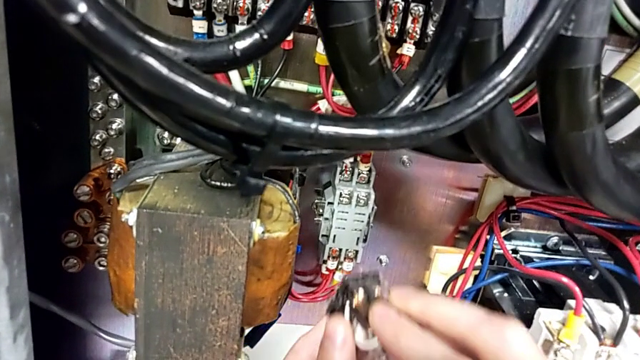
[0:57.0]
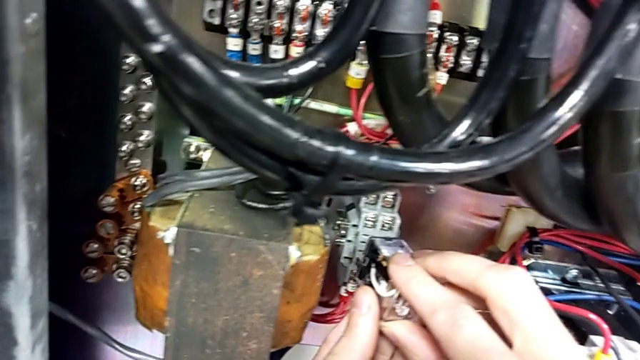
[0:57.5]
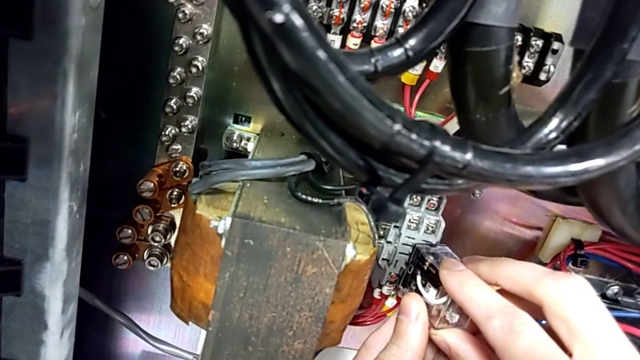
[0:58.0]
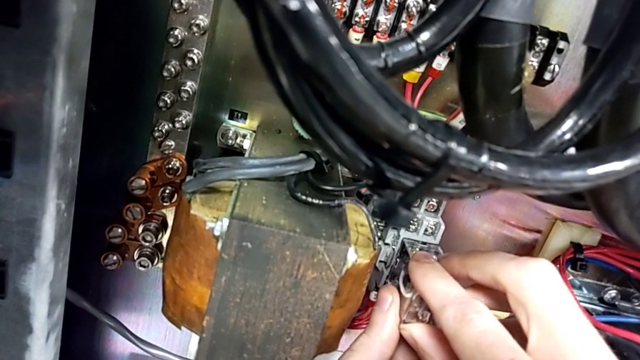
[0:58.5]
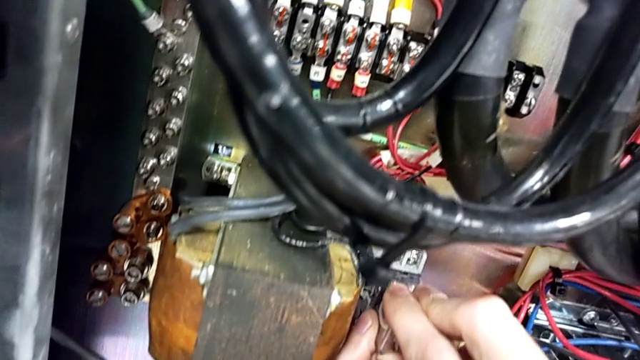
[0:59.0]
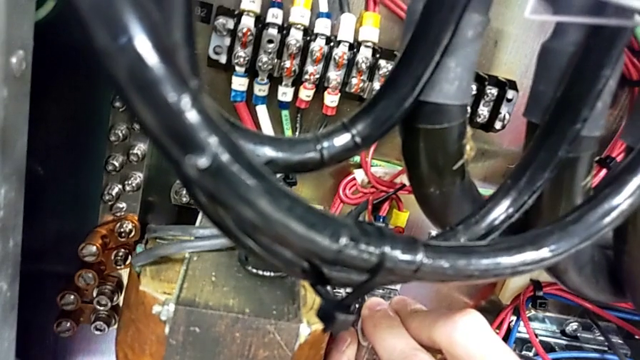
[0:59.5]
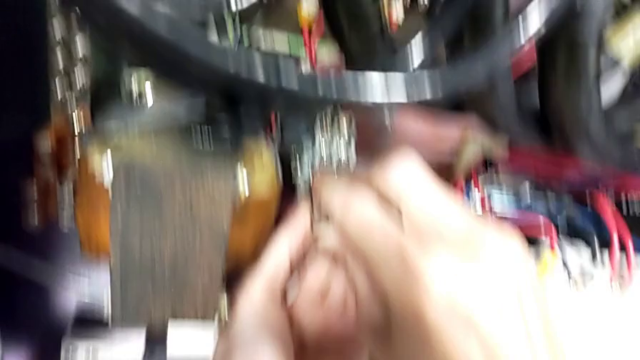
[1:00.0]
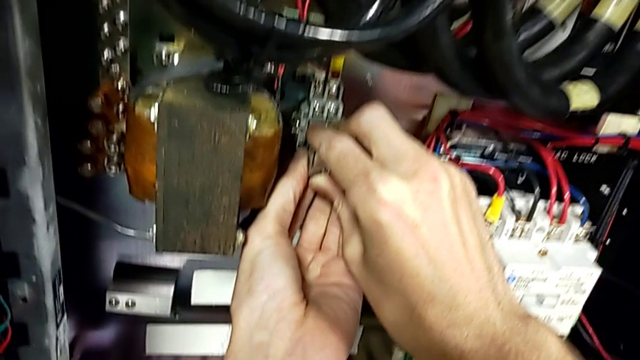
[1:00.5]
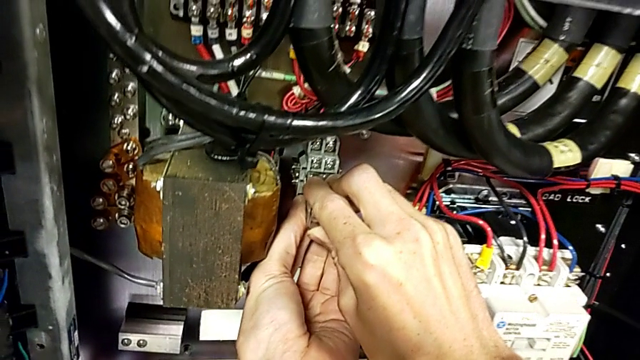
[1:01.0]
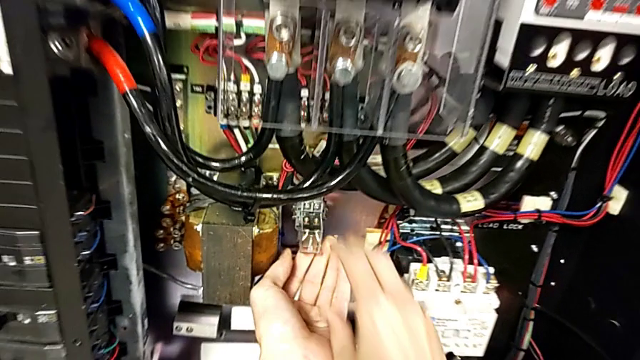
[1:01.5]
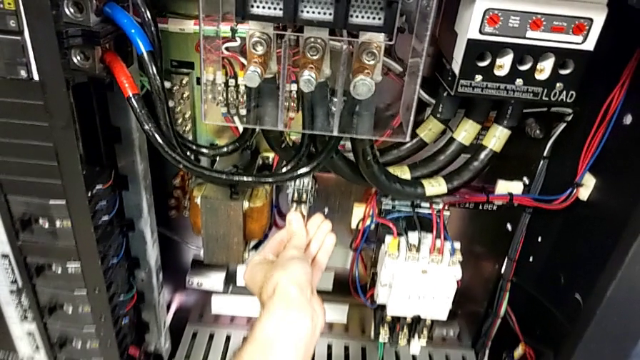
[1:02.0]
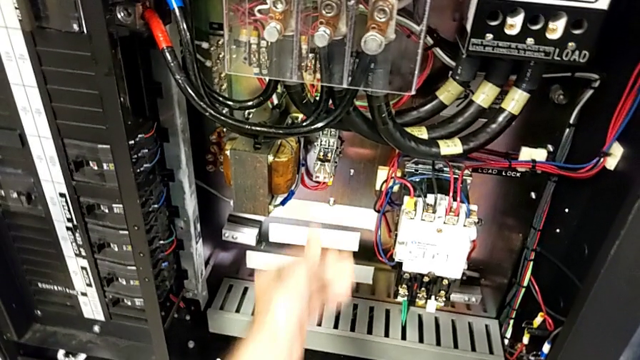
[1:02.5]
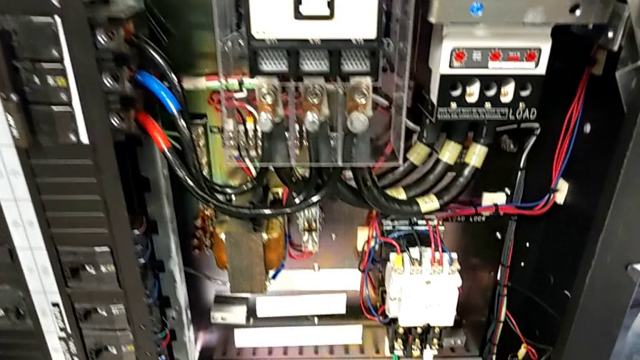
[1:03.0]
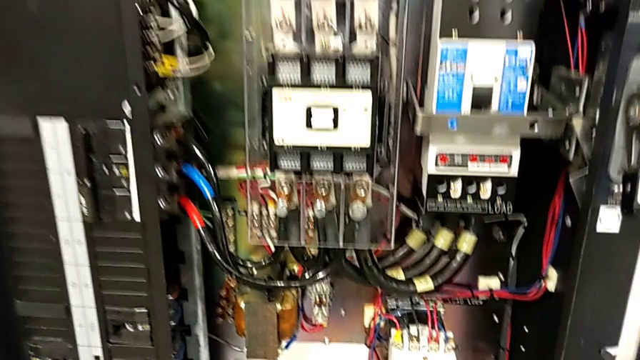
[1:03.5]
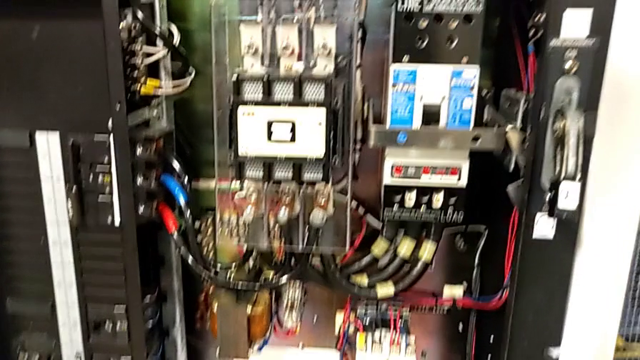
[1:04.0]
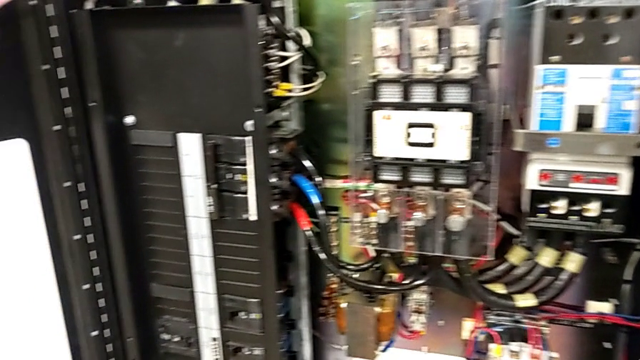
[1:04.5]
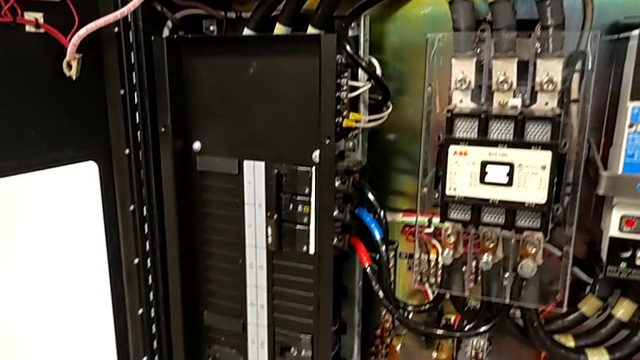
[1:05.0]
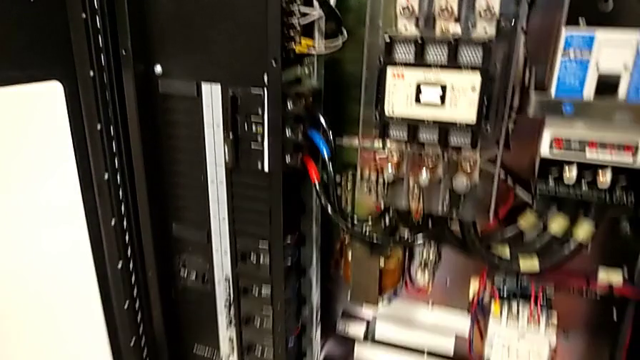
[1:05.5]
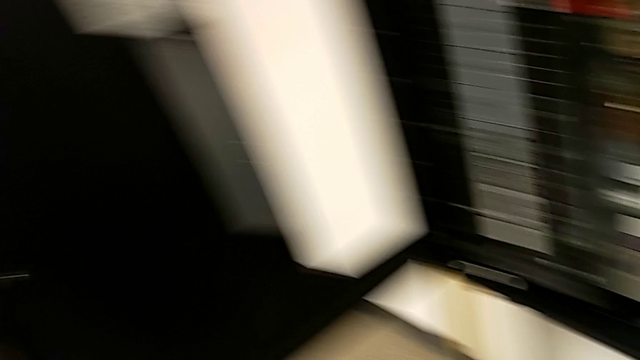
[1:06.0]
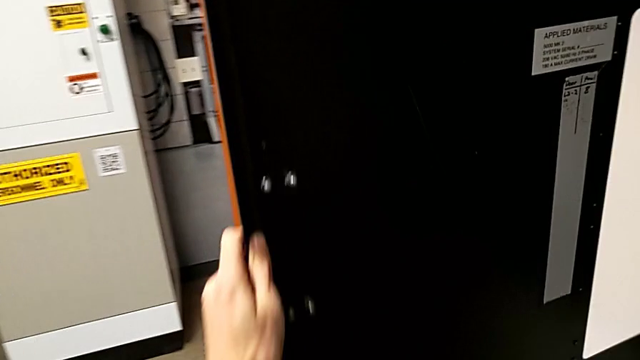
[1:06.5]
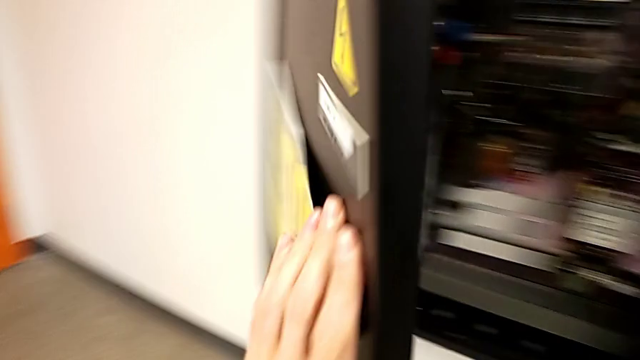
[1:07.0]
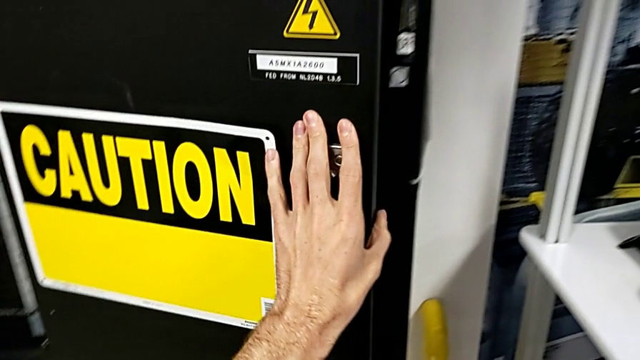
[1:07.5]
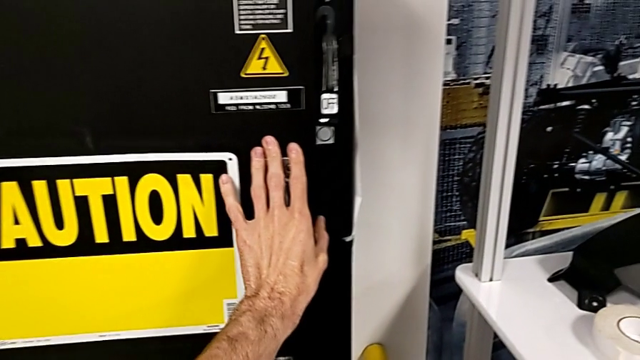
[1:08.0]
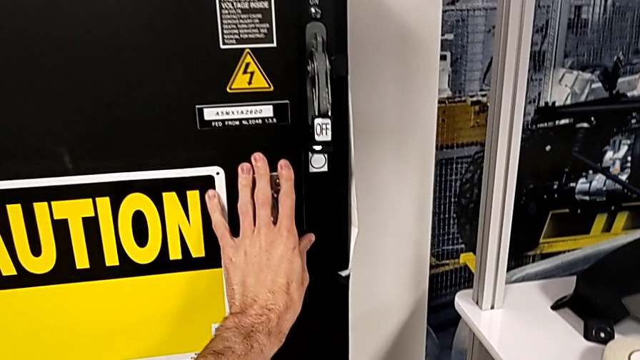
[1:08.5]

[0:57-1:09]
The camera wearer is installing a new fuse into the circuit breaker. They insert the circuit breaker, grab the handle and close the front panel door.

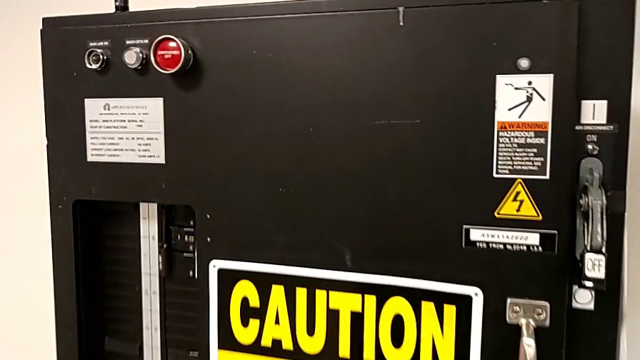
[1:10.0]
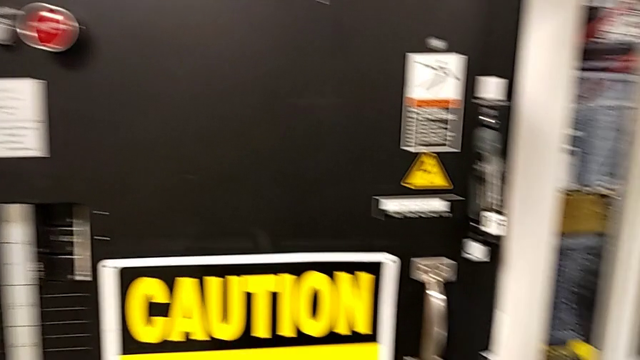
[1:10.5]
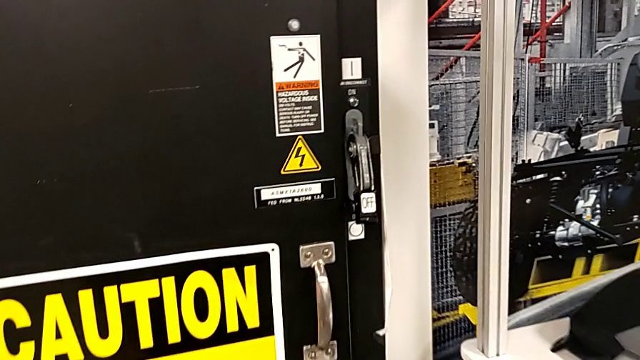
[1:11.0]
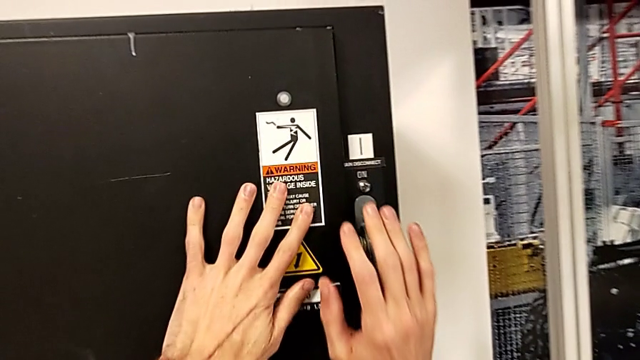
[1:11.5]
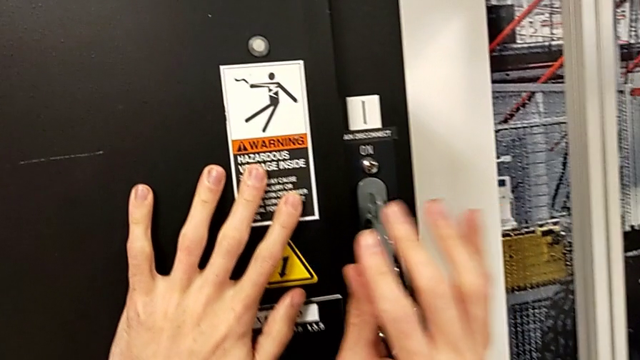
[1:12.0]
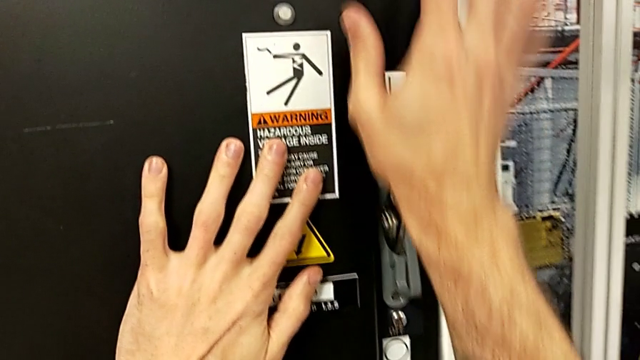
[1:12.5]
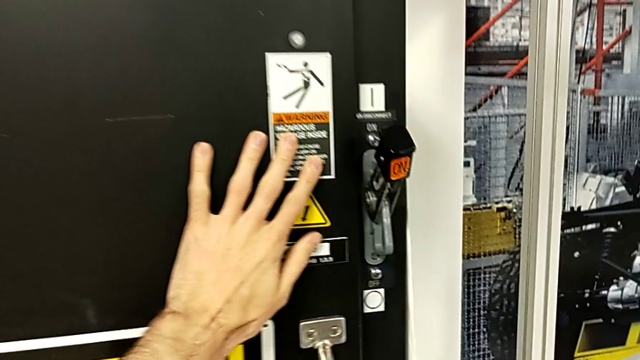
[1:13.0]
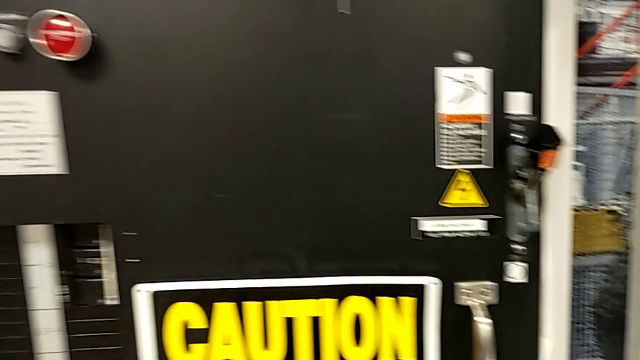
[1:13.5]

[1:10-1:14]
The camera wearer turns on the power of the circuit breaker box. They grab the lever and pull it.

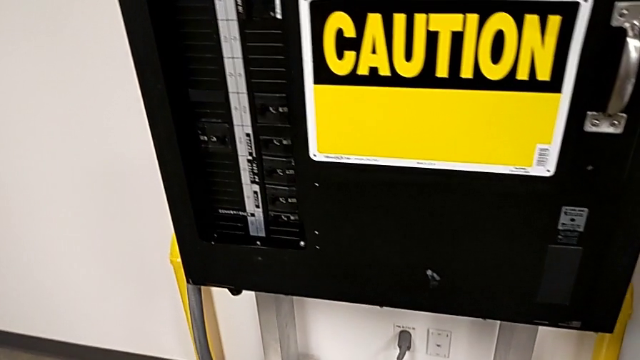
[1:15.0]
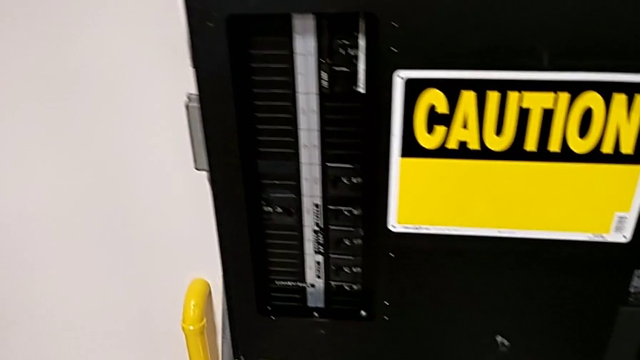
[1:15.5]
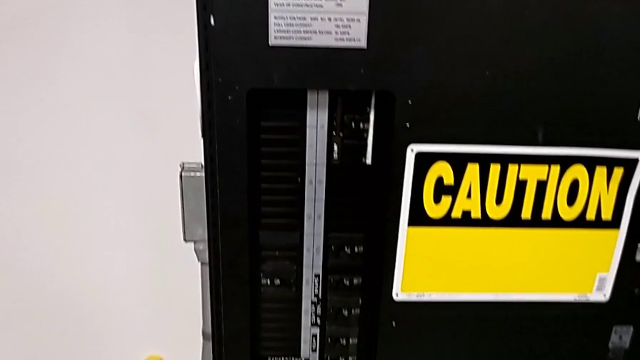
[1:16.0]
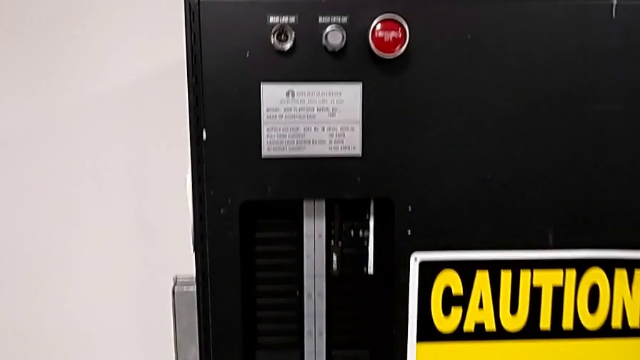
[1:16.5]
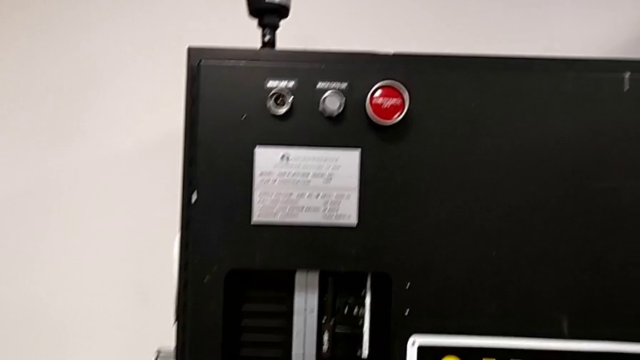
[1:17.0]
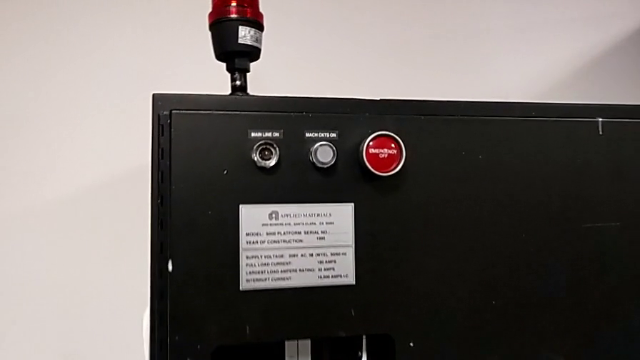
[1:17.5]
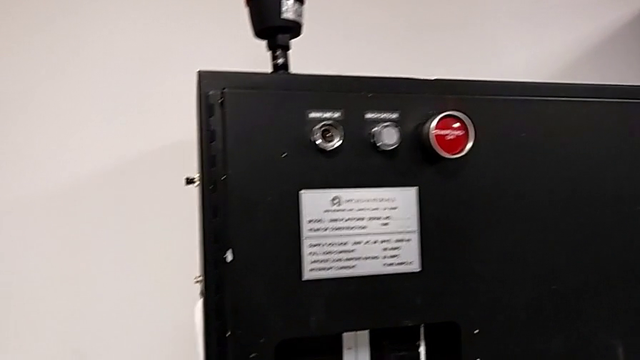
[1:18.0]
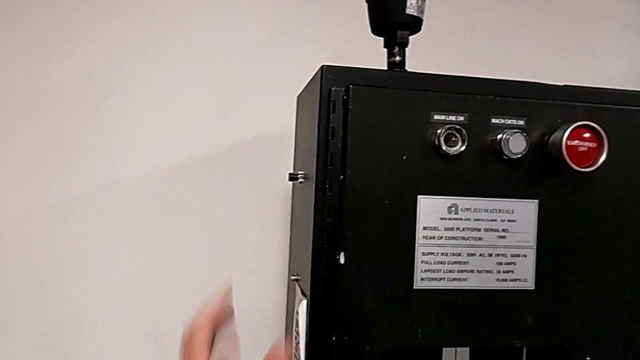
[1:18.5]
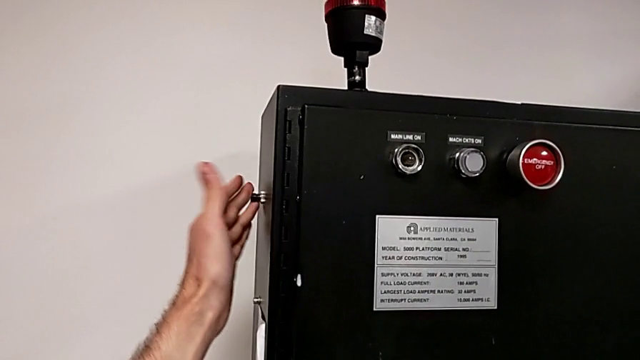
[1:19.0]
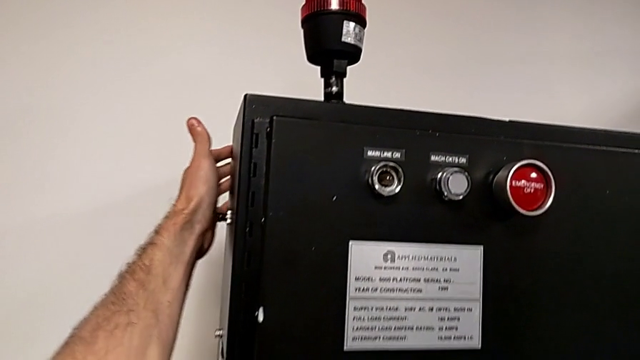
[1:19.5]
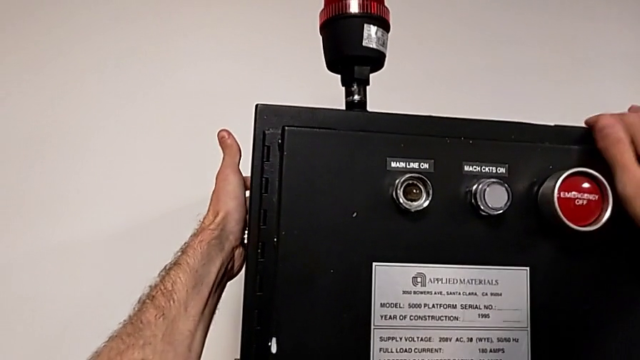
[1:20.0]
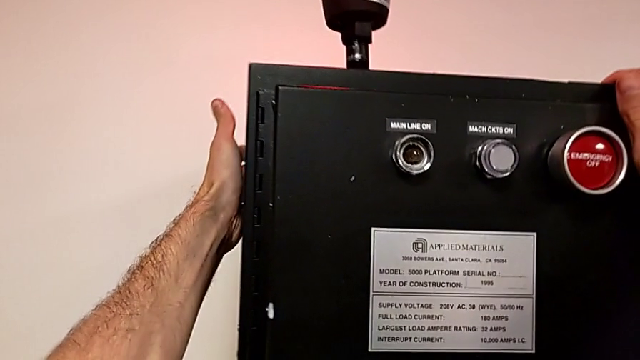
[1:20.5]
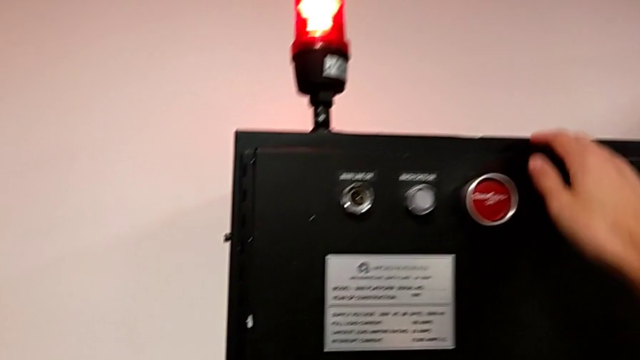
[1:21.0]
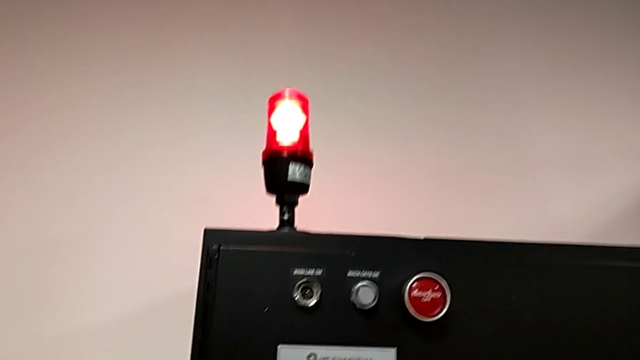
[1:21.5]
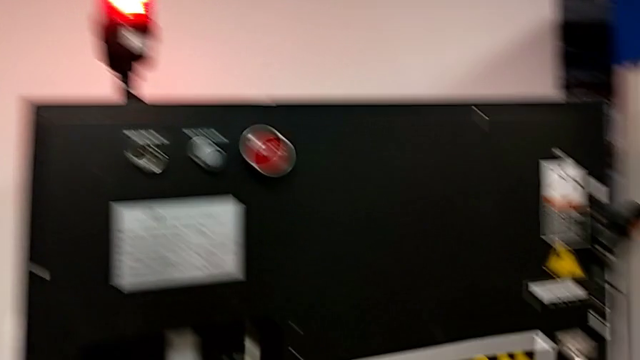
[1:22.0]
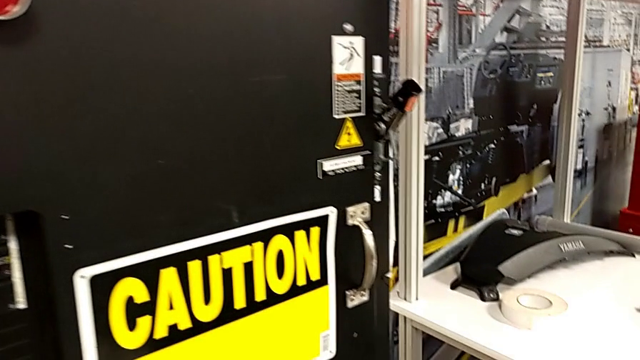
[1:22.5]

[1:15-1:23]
The camera wearer is resetting the circuit breaker box. They approach the reset button and press it.
